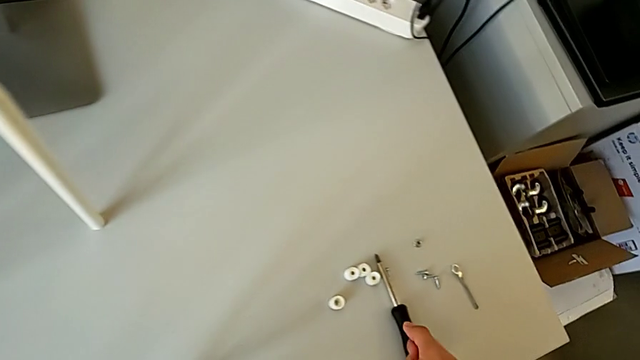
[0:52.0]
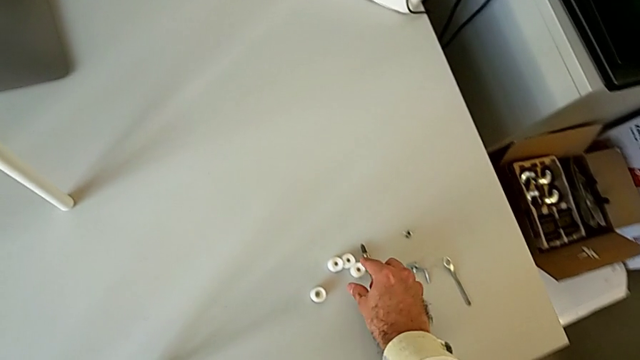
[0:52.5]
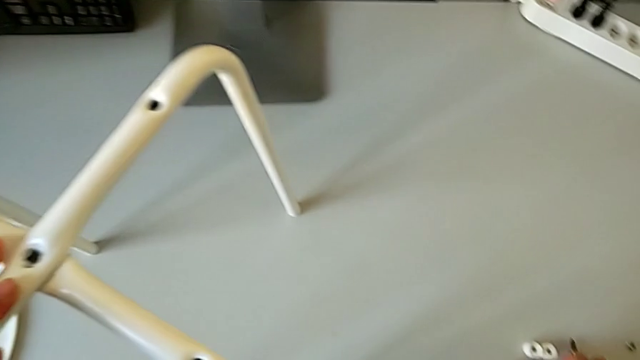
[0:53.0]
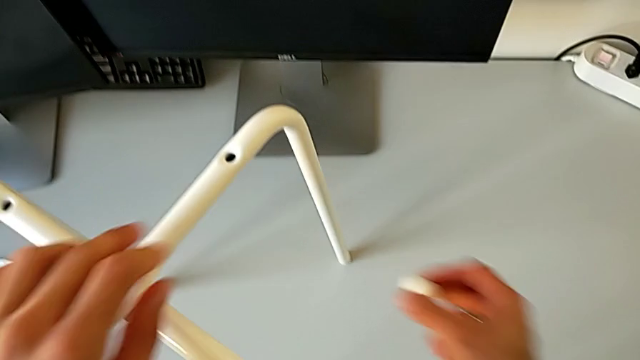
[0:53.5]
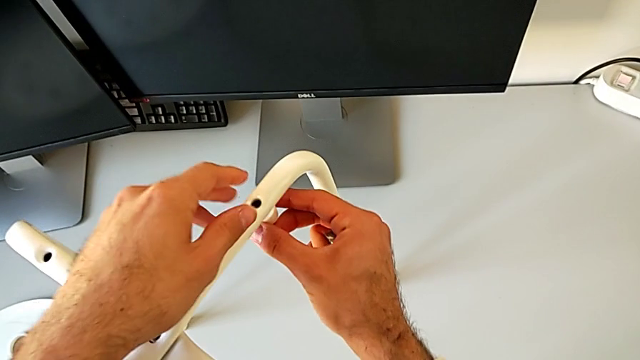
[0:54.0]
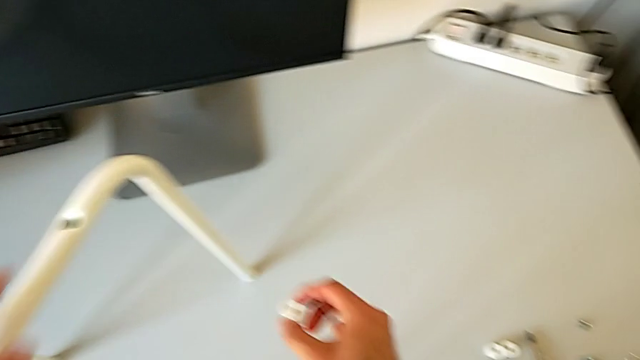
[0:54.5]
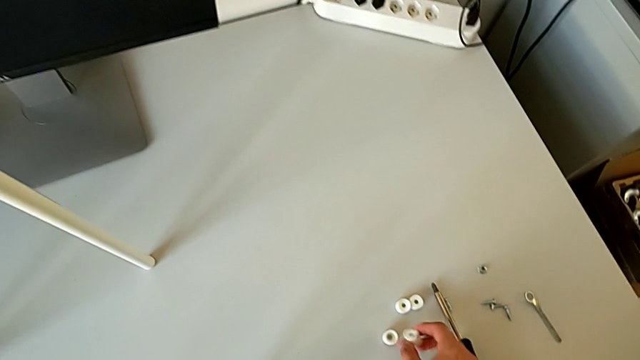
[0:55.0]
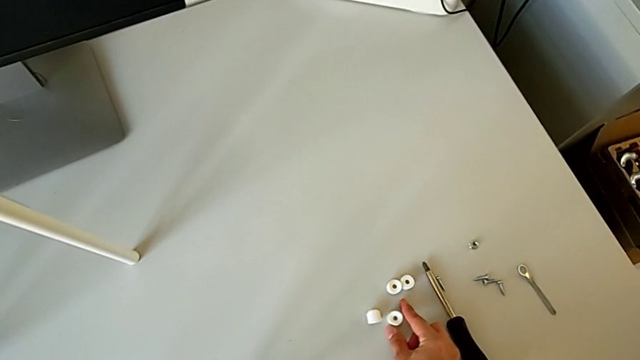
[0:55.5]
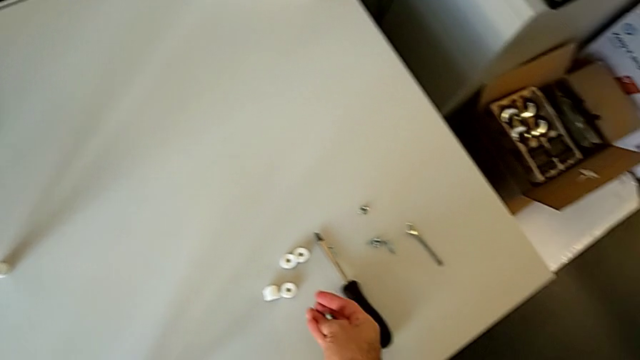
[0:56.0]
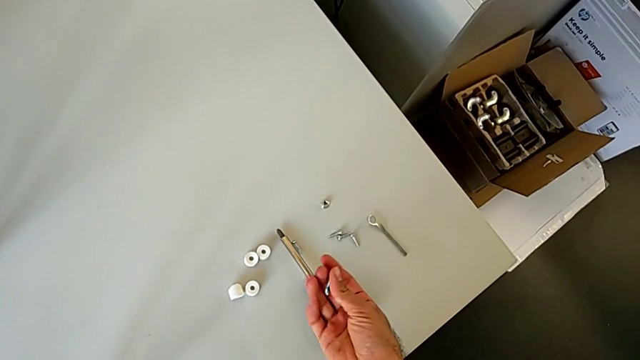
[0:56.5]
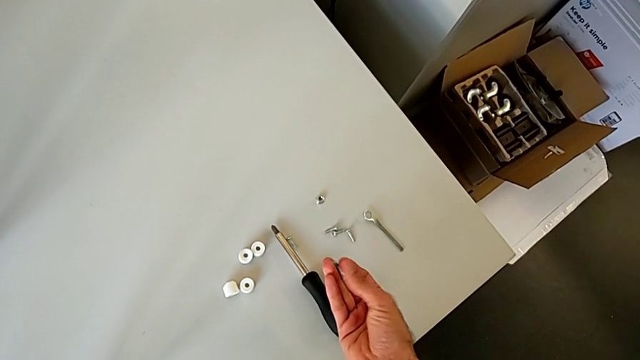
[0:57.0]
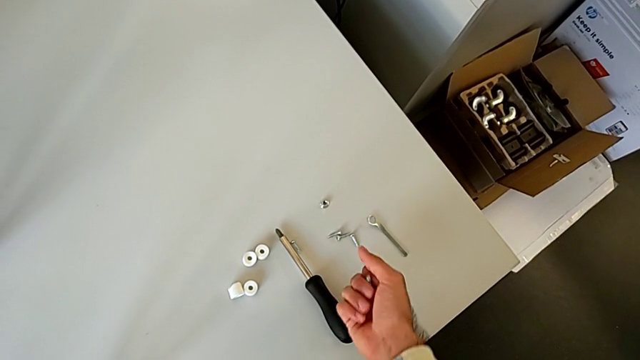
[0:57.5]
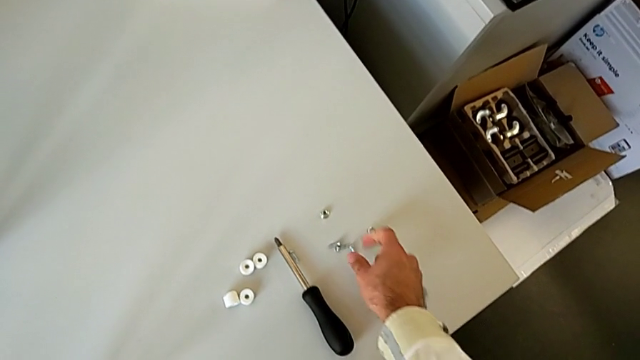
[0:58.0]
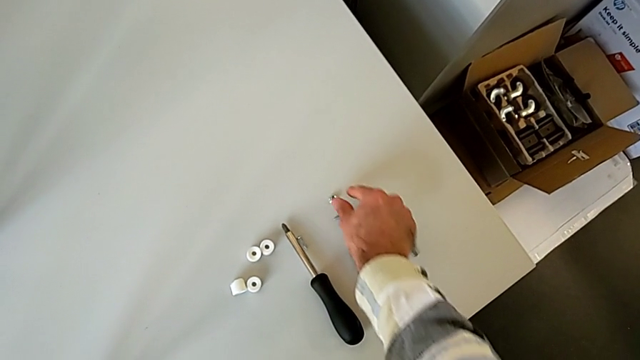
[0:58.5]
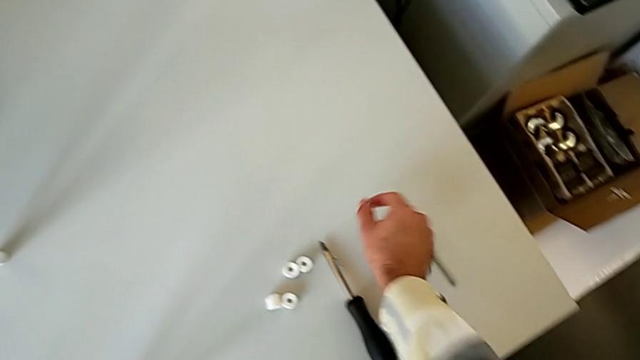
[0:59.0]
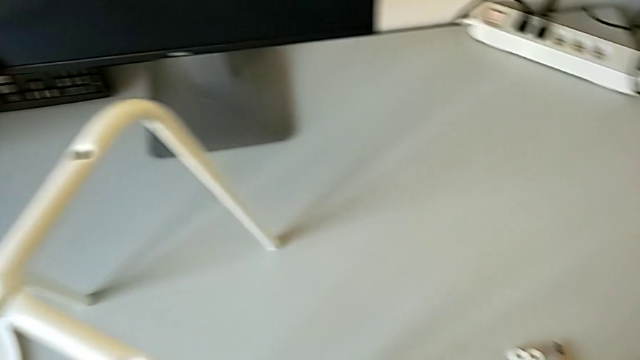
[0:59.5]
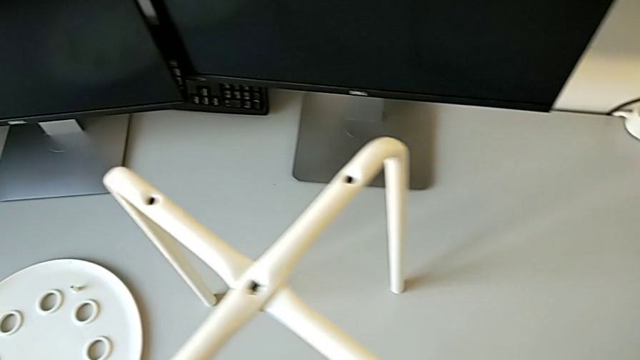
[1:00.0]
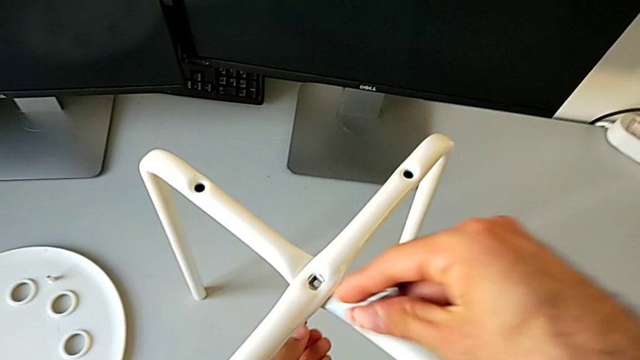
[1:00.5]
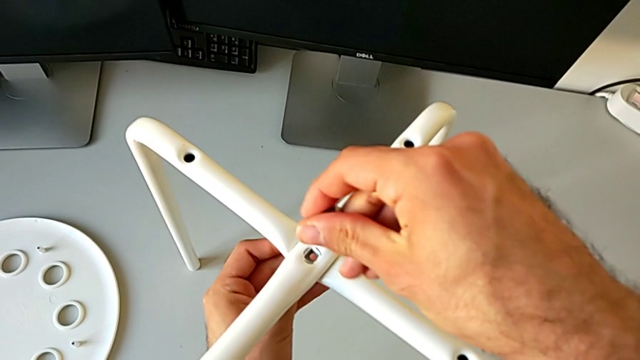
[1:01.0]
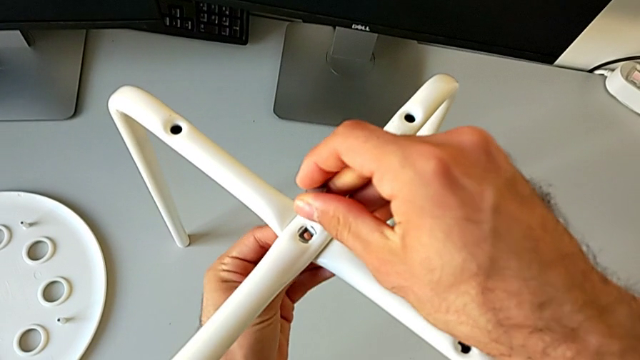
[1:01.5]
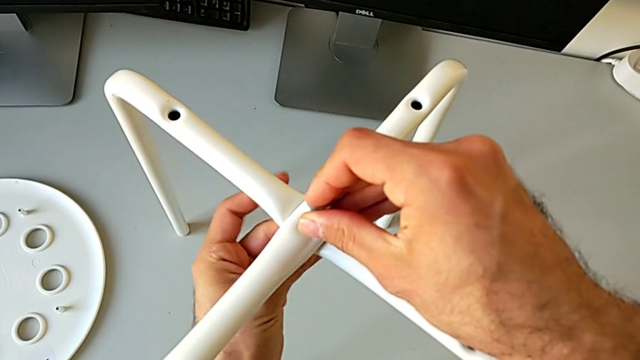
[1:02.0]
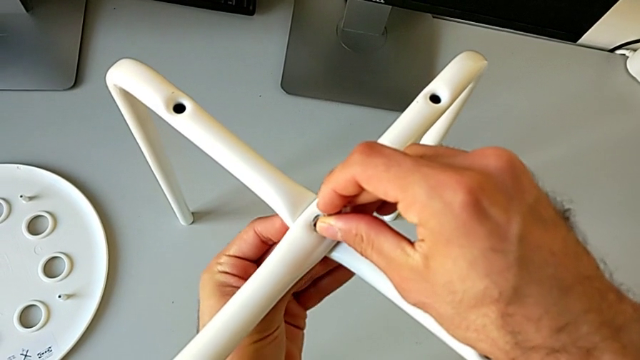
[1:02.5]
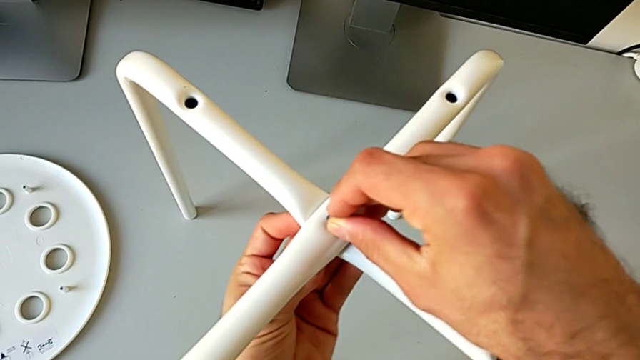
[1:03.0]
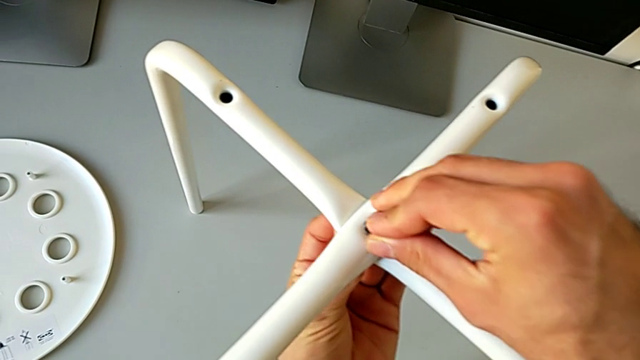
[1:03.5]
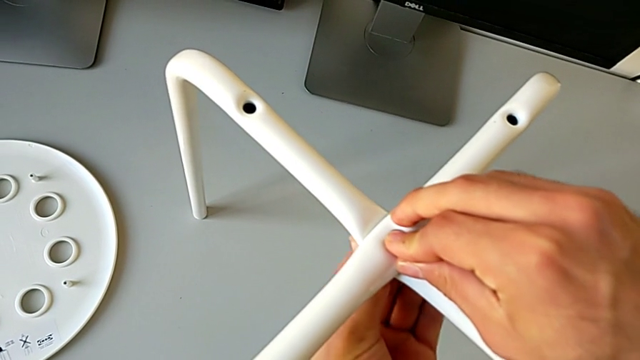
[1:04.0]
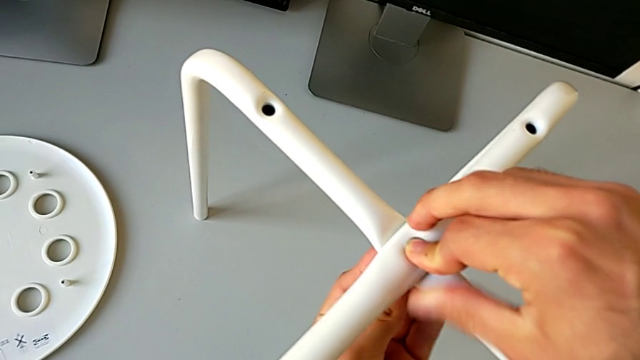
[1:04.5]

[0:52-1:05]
The camera wearer is assembling the legs of the stool. They wrongly grab and align the washer, place it, inspect the bolt and grab the hex nut. They begin to insert the bolt with the right hand and begin to insert the hex nut with the left hand.

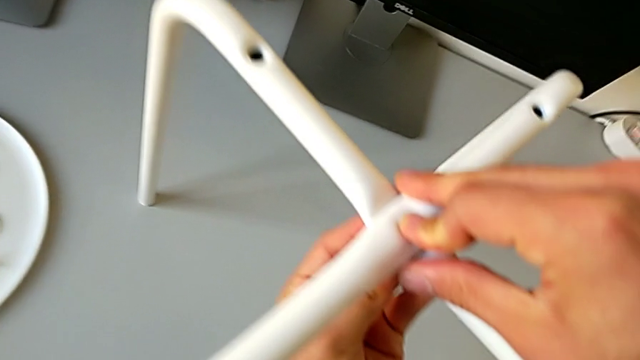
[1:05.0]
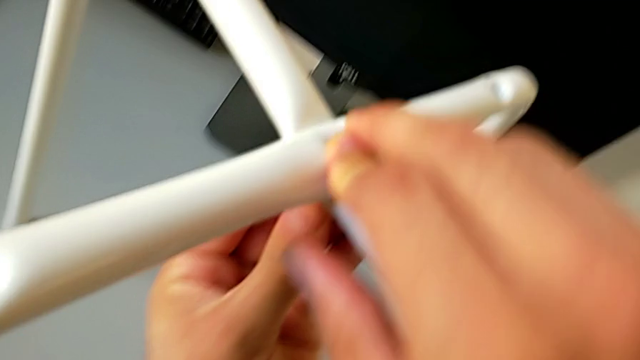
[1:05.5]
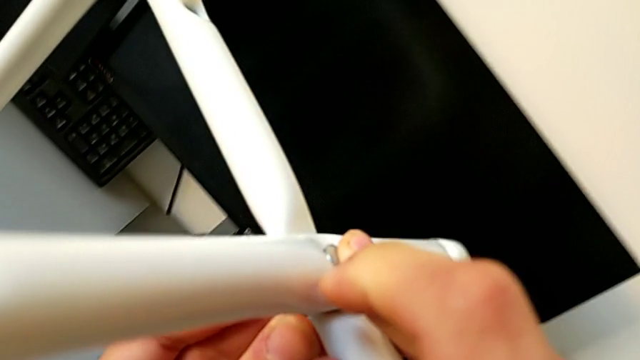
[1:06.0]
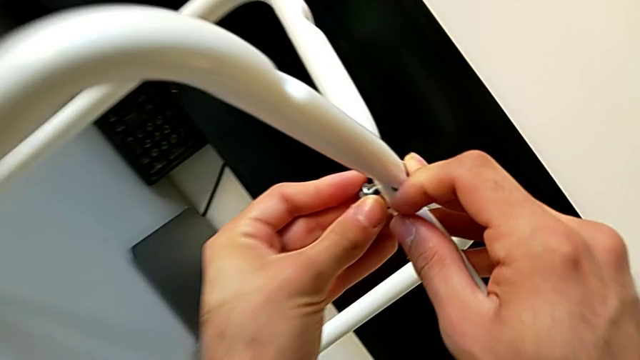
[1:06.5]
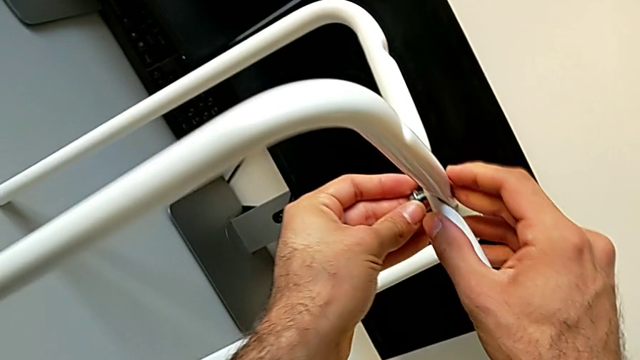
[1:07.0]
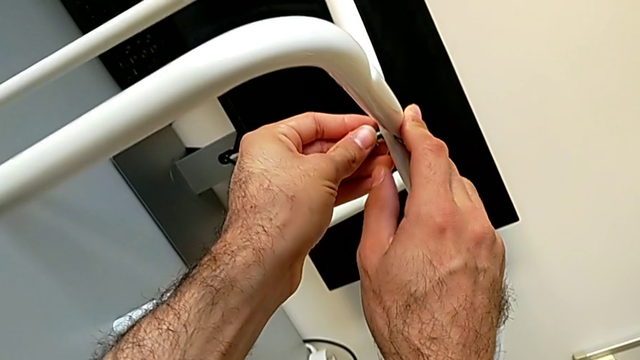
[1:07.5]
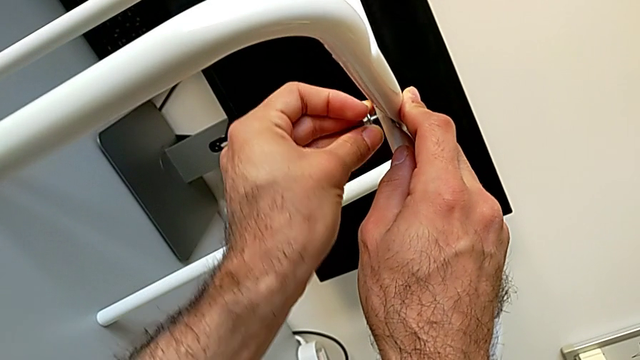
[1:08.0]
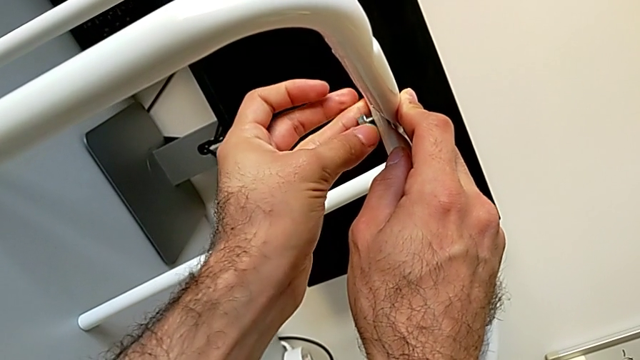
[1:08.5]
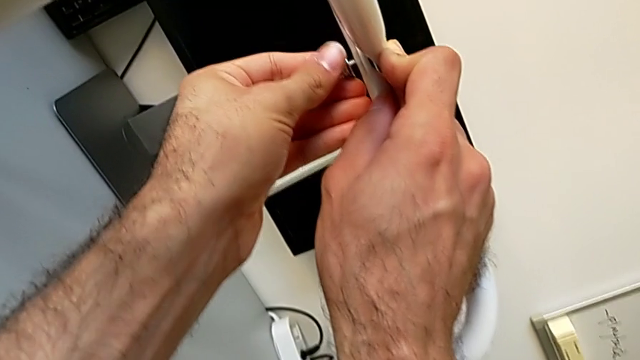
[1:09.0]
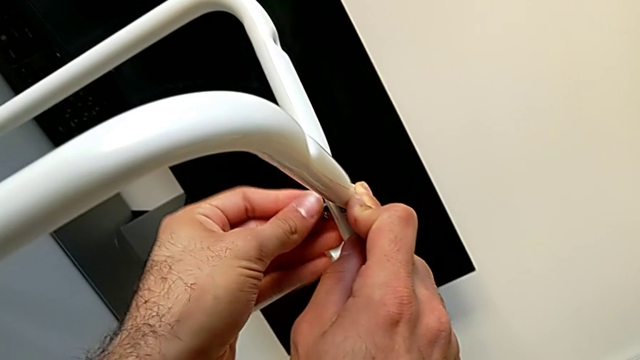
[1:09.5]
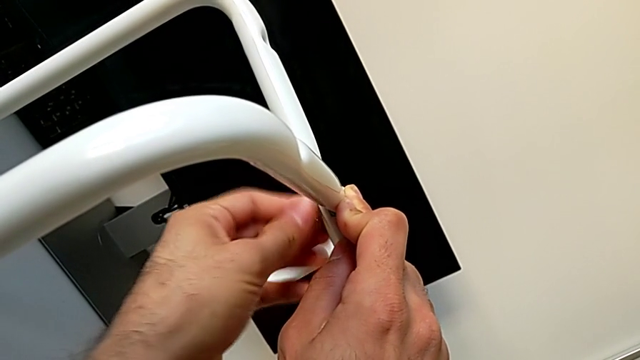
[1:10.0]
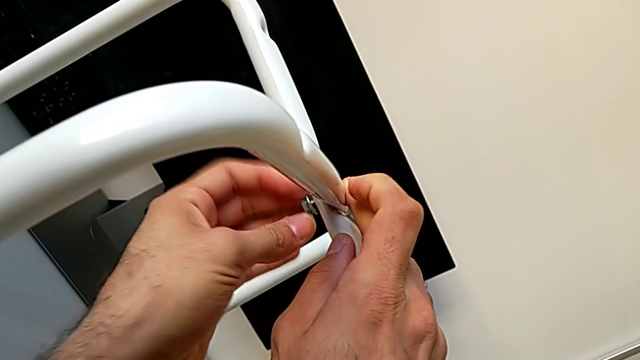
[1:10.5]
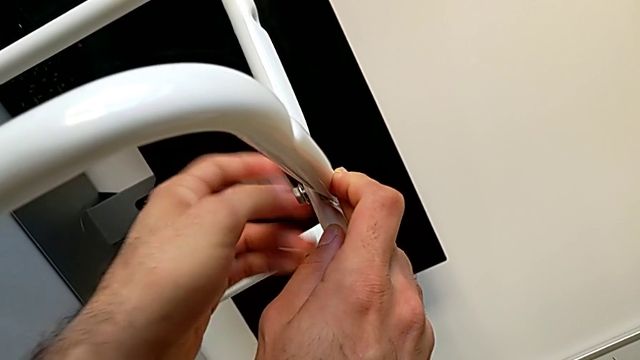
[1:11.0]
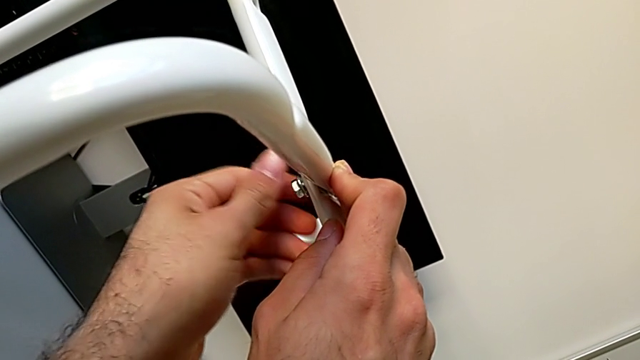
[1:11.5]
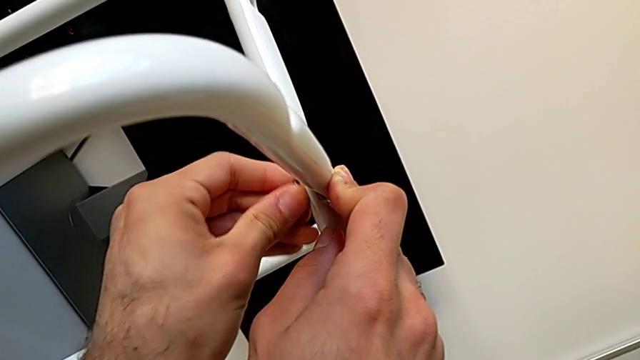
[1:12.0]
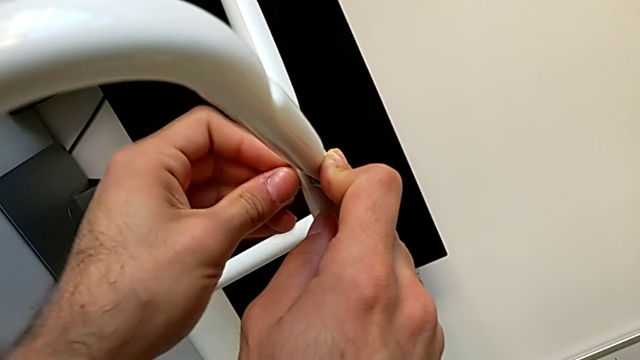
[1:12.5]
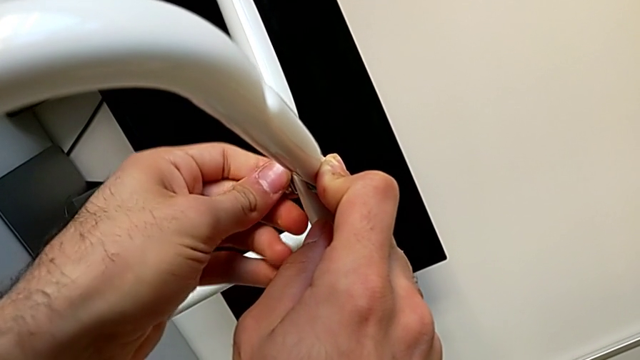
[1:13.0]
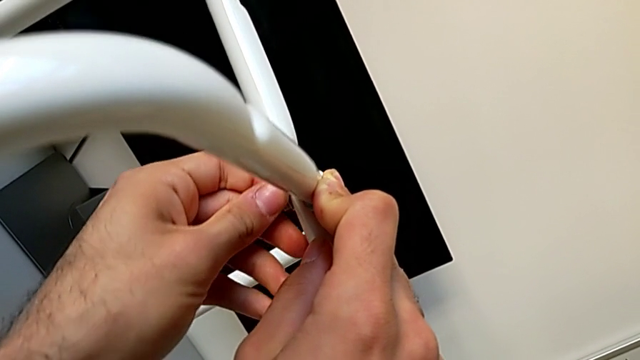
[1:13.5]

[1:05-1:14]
The camera wearer is assembling the legs of the stool. They hold the hex nut with the left hand, hold the bolt with the right hand and screw the hex nut.
